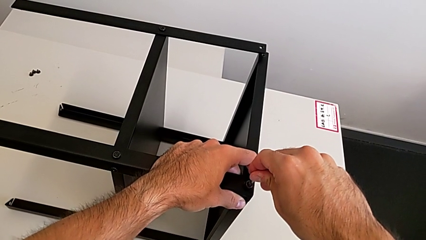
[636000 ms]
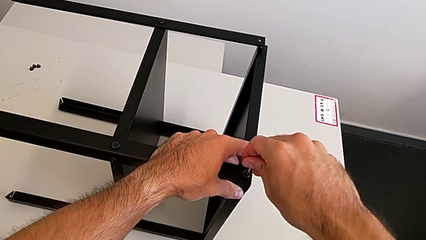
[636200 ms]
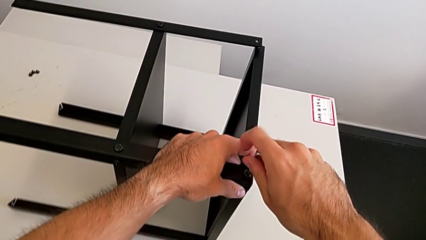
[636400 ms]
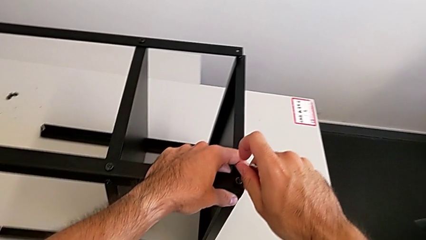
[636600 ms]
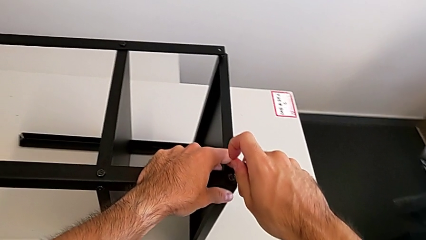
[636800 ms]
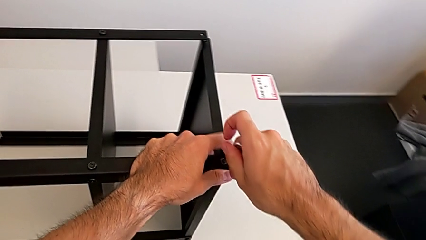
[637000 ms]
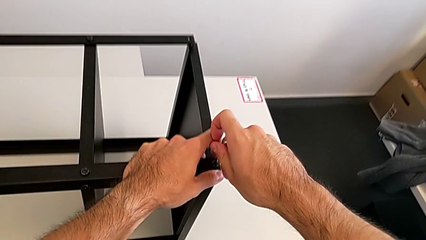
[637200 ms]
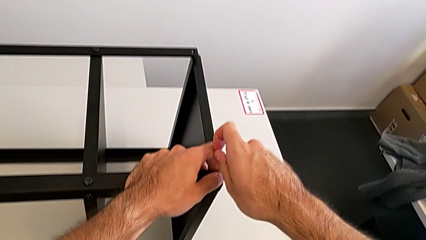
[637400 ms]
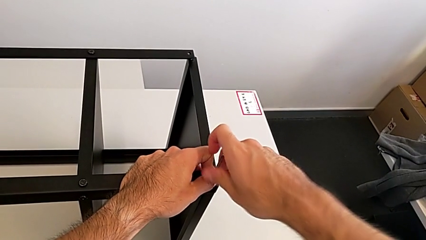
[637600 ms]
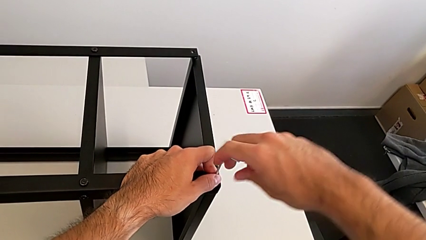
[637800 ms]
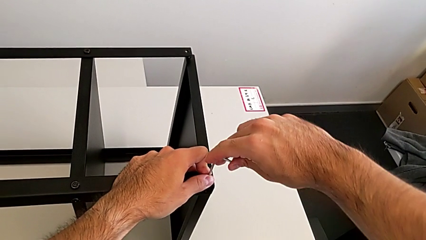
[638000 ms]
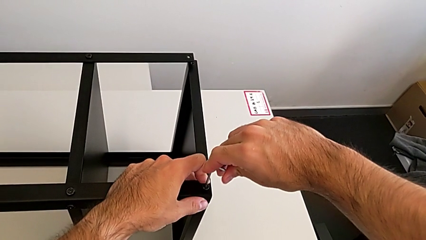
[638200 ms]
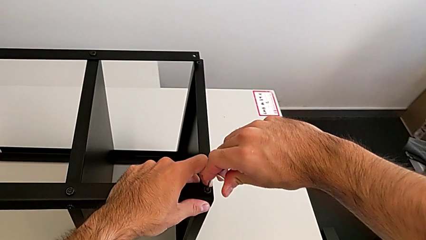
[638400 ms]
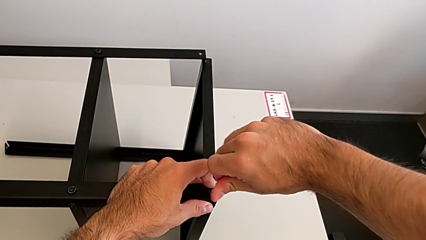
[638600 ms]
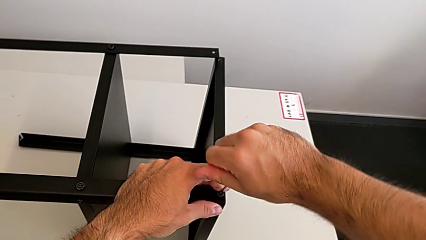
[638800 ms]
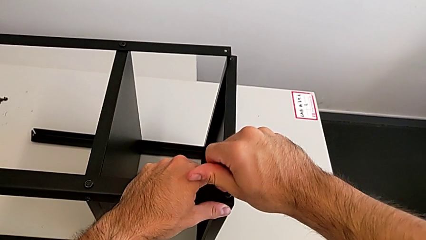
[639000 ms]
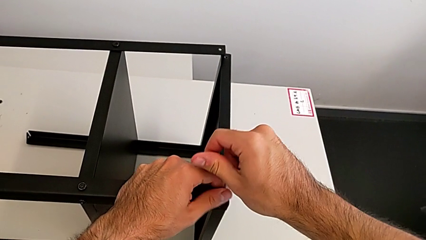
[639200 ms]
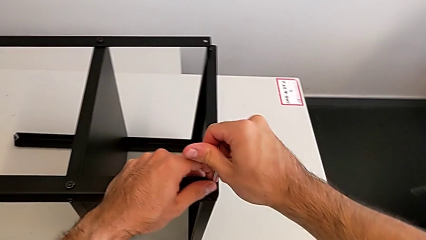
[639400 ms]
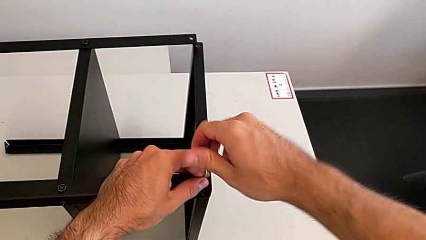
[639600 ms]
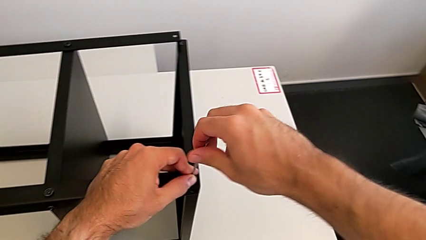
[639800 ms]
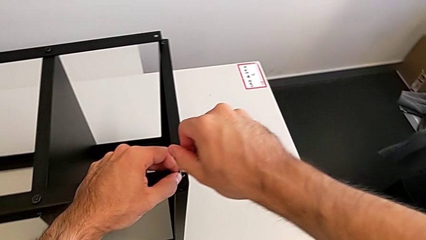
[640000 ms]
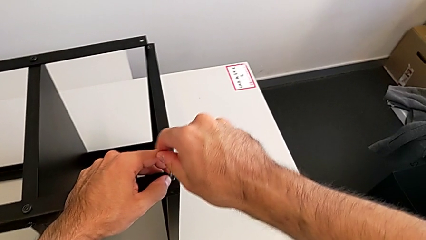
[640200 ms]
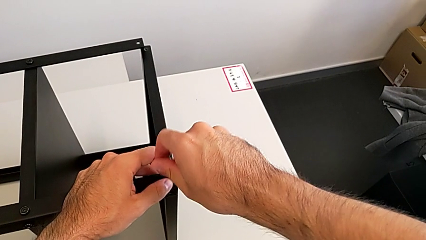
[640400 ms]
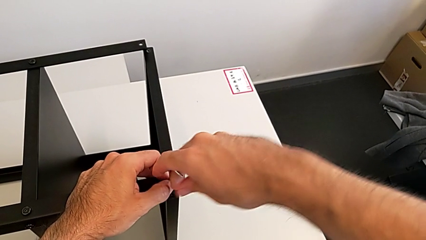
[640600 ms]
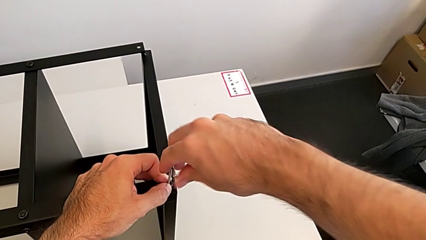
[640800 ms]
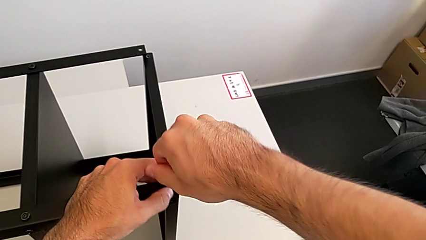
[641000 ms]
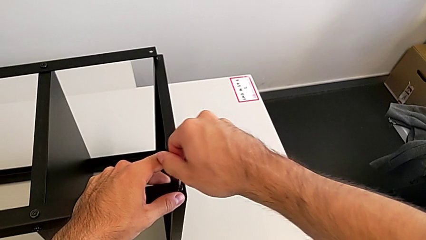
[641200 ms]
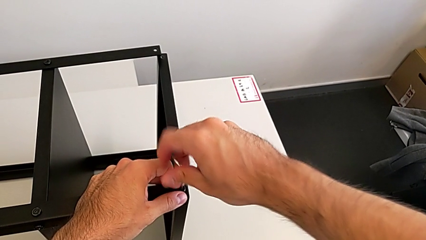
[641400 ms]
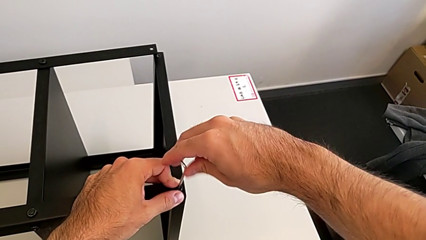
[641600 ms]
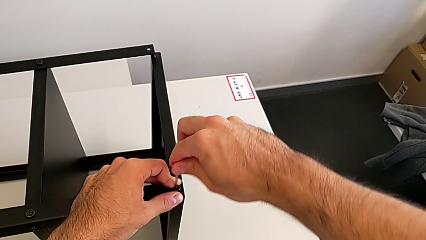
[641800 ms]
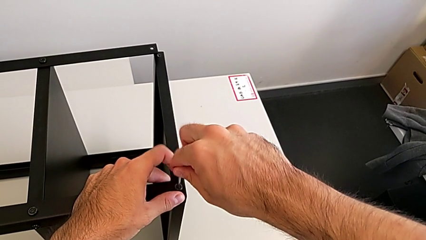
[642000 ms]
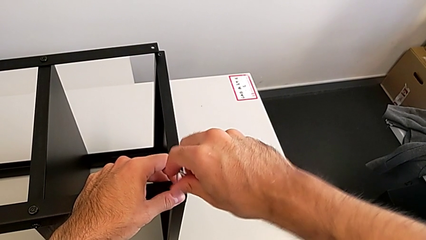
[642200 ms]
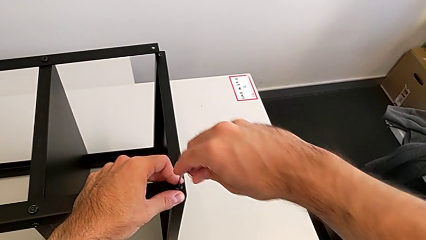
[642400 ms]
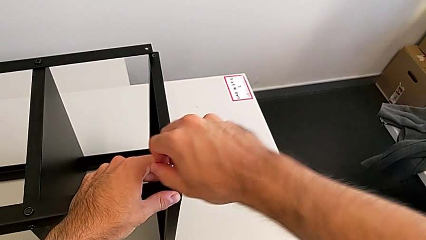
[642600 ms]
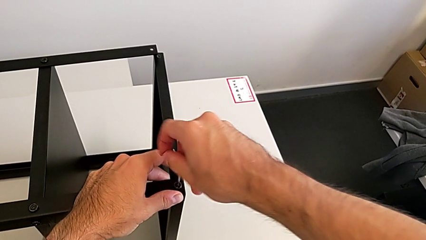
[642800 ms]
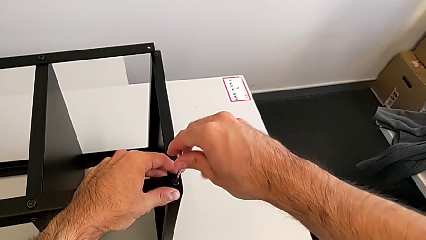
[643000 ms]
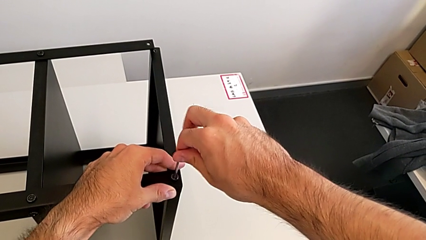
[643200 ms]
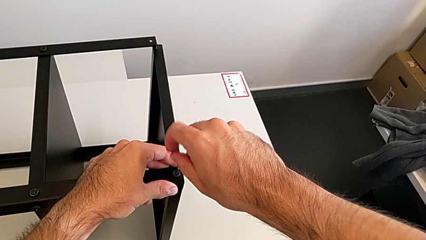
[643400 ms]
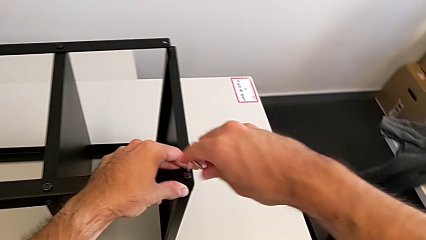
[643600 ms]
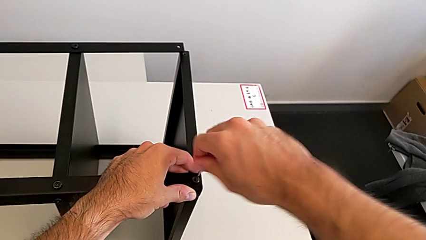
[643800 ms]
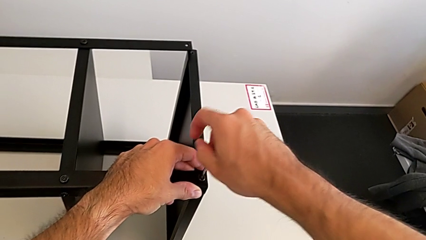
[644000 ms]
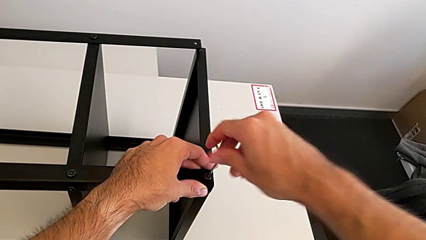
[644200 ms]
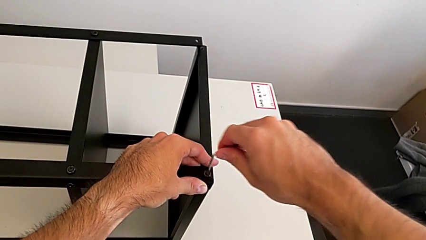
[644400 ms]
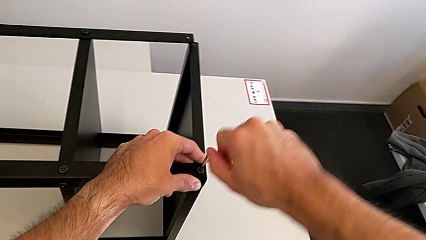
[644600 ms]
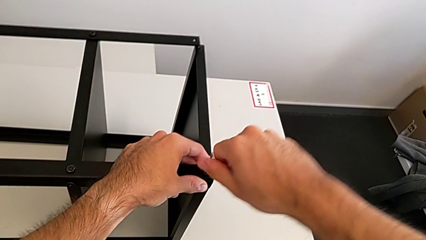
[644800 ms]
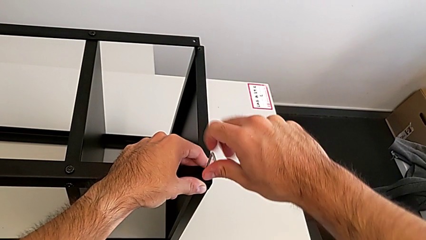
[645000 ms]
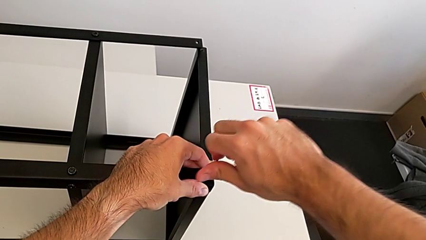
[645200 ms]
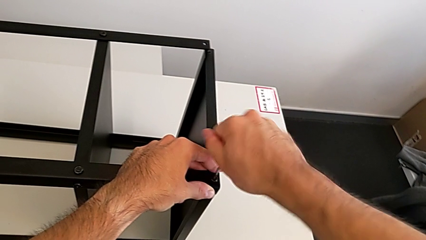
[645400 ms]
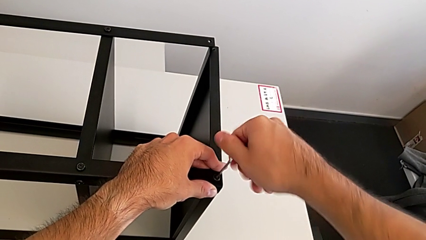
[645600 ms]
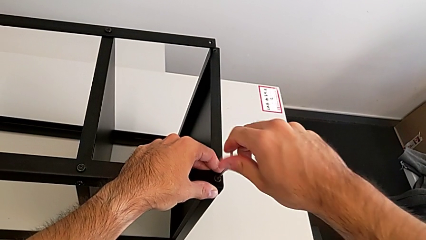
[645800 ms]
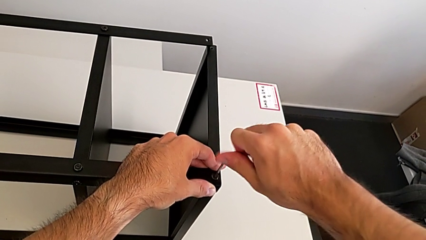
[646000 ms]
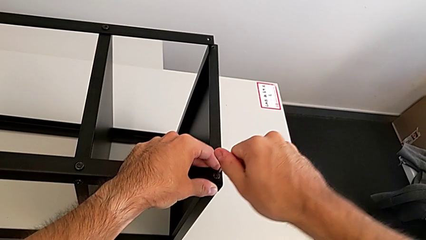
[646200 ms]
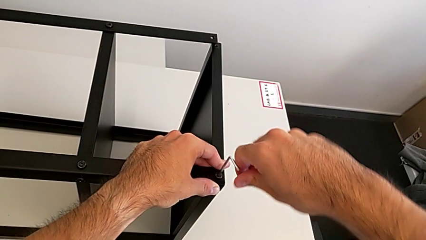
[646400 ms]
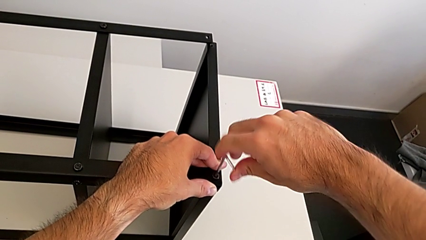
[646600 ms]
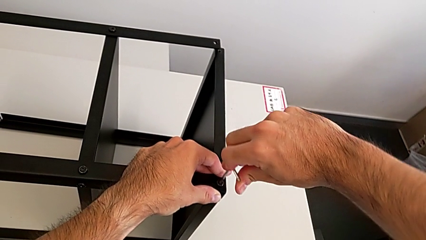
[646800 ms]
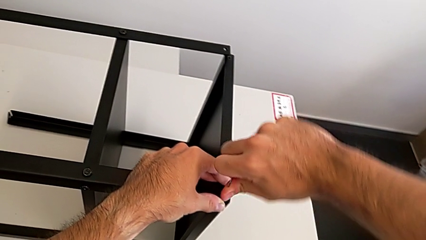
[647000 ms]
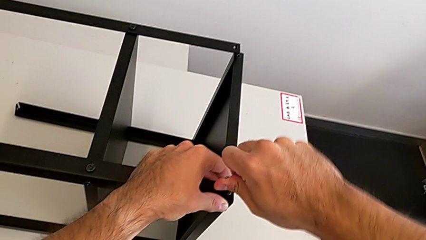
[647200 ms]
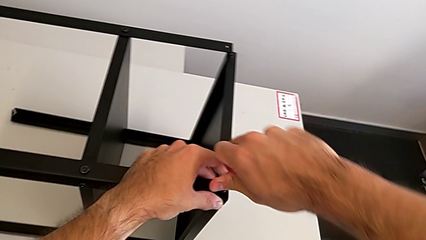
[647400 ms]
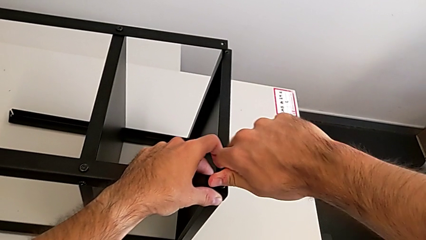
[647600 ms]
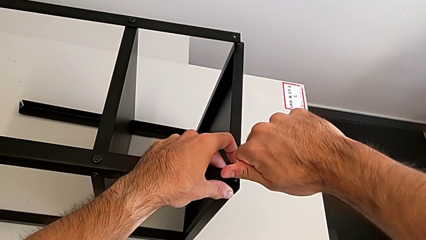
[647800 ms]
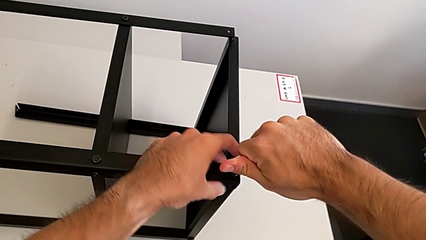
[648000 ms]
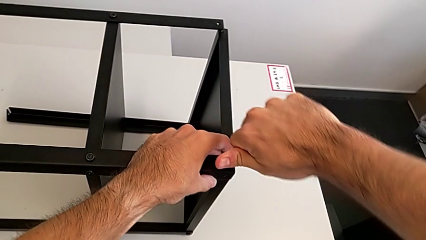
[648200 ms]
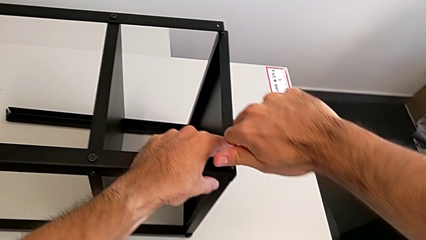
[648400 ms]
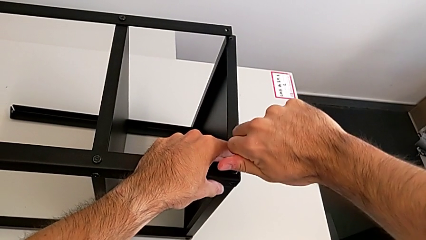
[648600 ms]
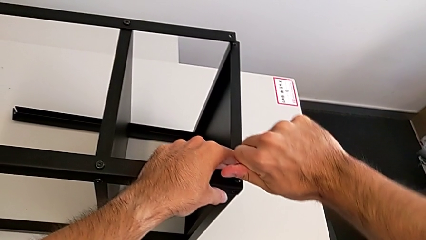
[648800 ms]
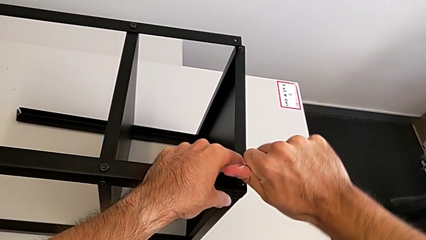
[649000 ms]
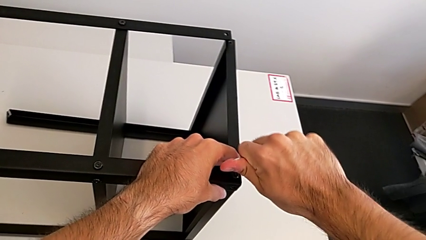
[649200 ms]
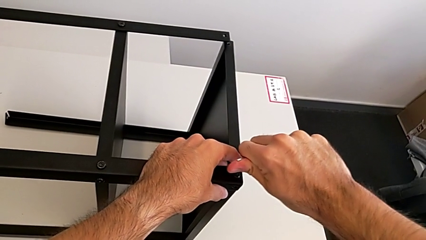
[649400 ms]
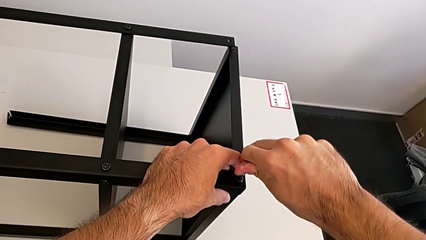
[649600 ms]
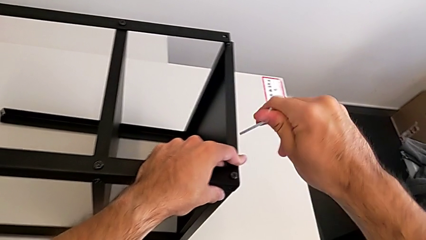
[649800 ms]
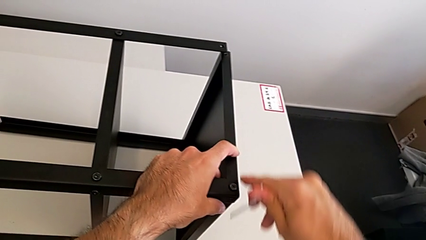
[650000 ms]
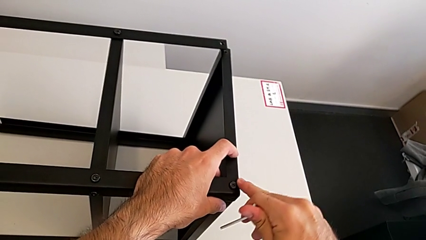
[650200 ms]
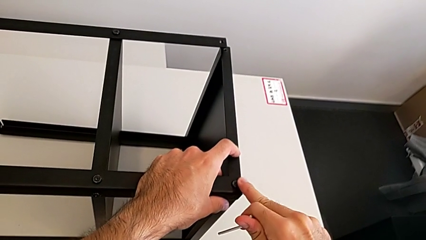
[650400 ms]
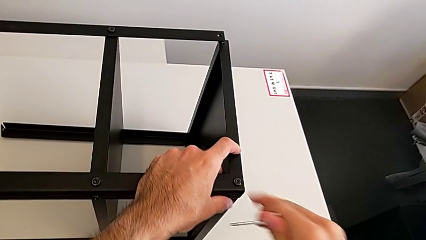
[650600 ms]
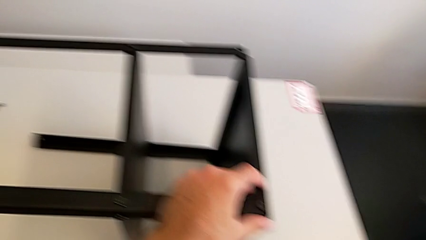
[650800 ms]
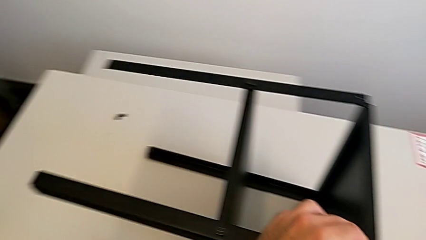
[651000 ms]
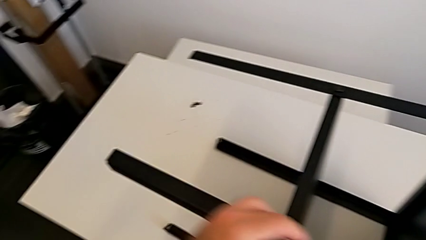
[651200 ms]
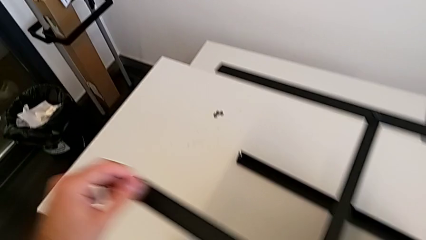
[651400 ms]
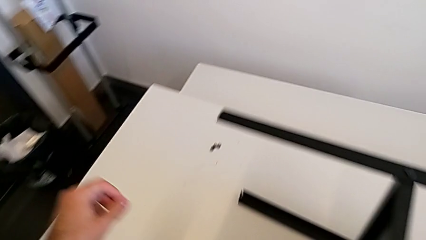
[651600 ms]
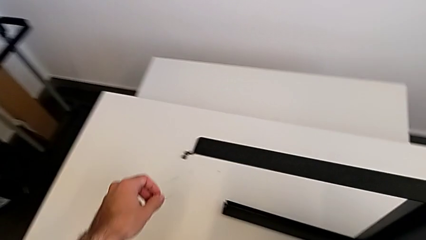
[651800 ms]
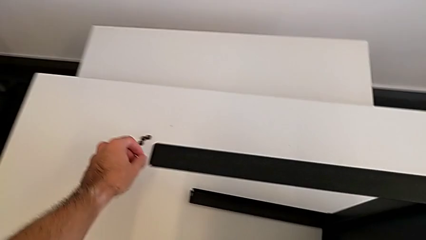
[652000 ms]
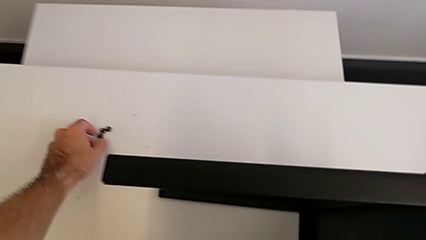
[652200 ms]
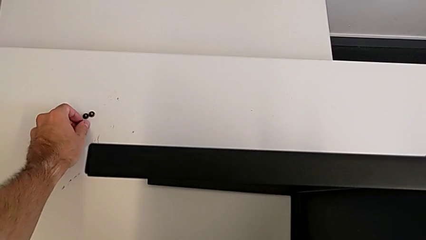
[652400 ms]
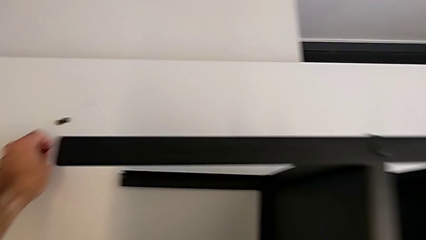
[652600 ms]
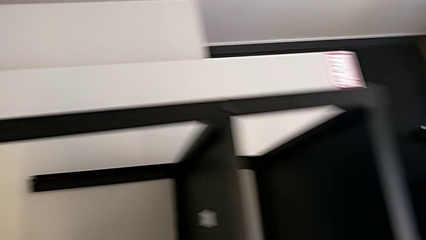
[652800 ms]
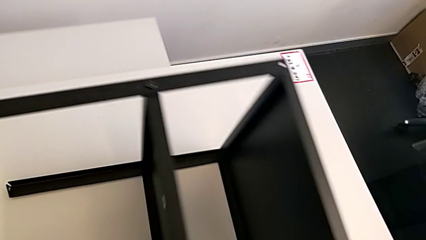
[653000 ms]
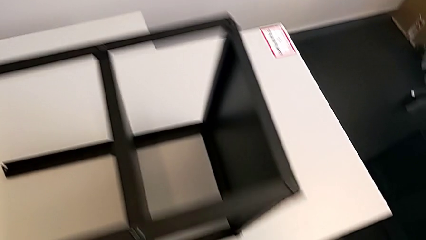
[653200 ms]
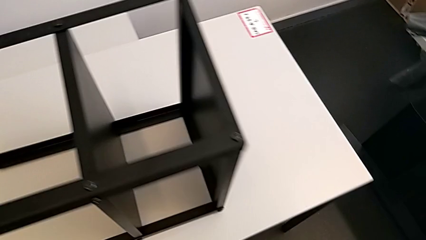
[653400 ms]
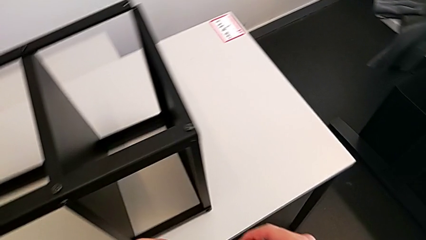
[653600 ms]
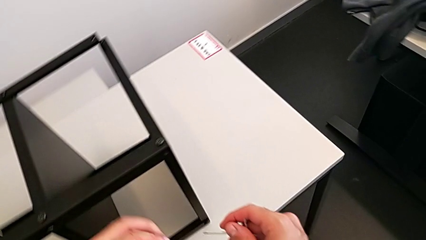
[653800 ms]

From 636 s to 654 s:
The camera wearer is screwing the first leg to the top shelf of the table. They screw the hex socket head, withdraw the Allen wrench and grab the hex socket head.
